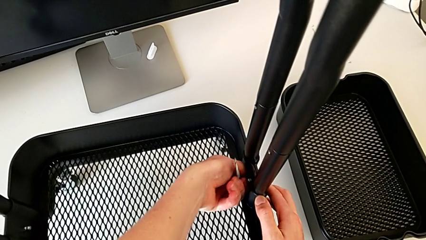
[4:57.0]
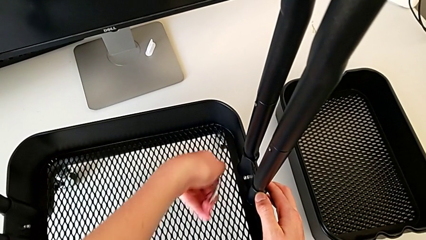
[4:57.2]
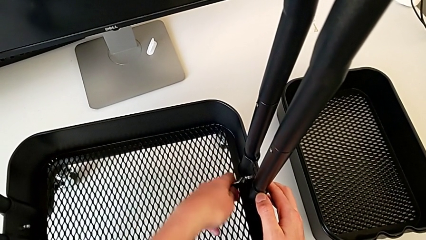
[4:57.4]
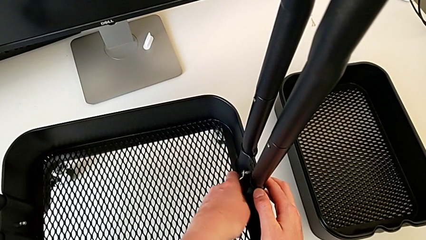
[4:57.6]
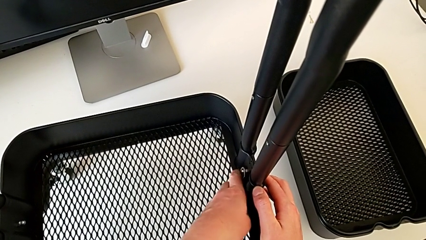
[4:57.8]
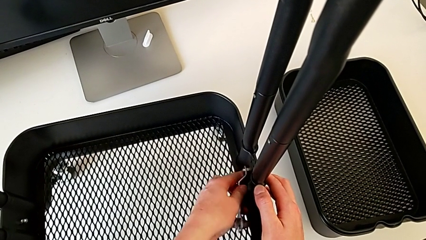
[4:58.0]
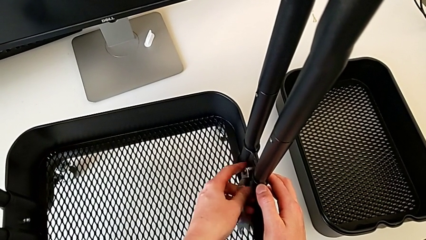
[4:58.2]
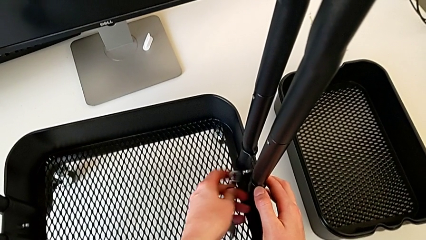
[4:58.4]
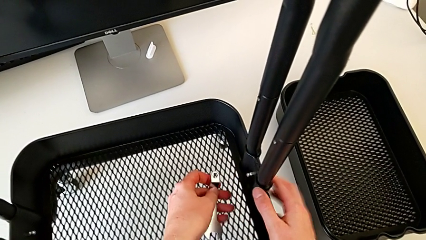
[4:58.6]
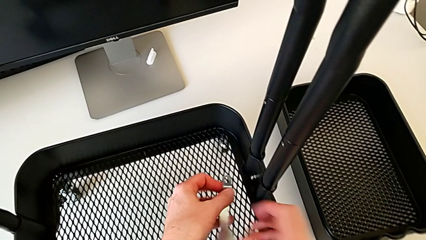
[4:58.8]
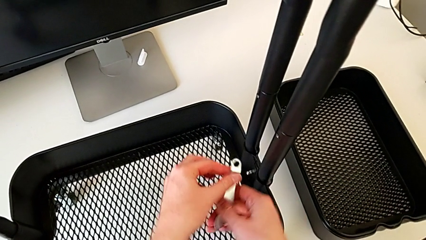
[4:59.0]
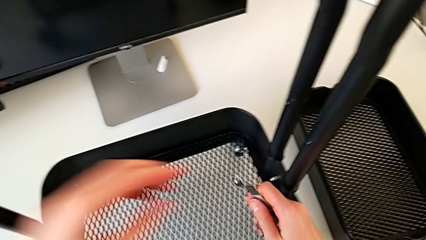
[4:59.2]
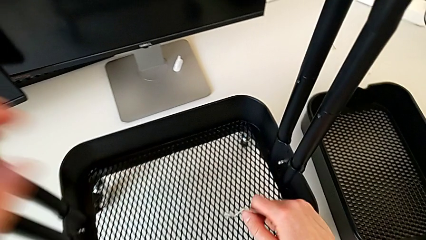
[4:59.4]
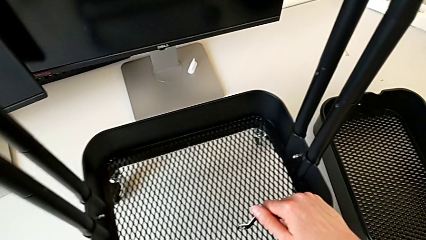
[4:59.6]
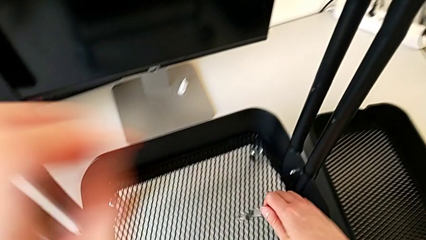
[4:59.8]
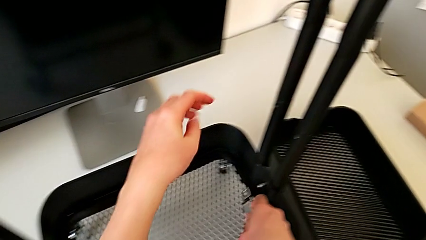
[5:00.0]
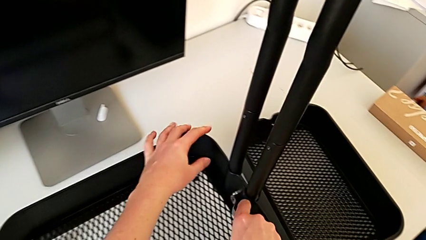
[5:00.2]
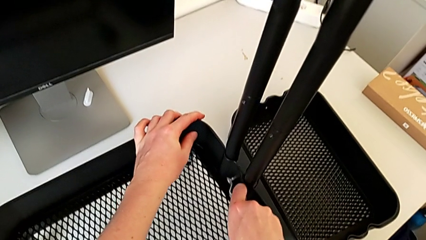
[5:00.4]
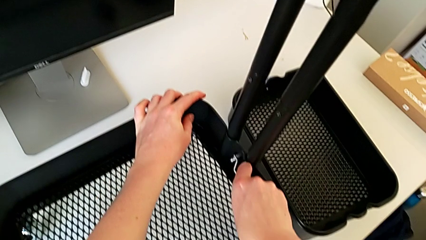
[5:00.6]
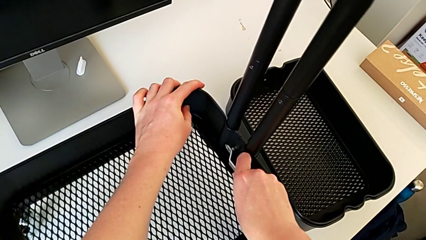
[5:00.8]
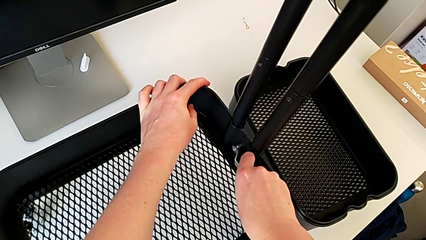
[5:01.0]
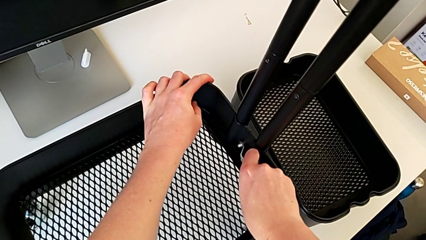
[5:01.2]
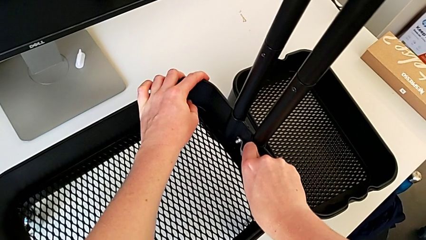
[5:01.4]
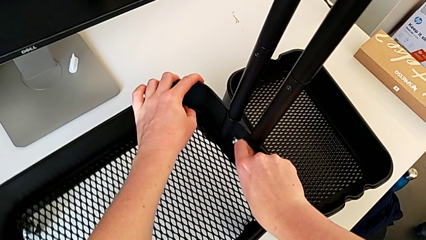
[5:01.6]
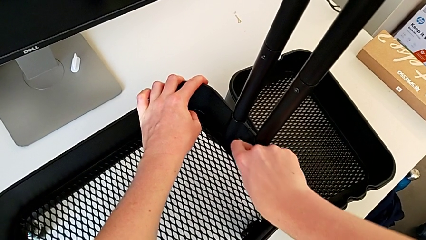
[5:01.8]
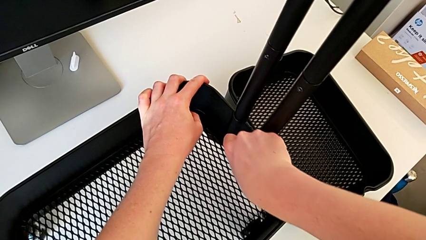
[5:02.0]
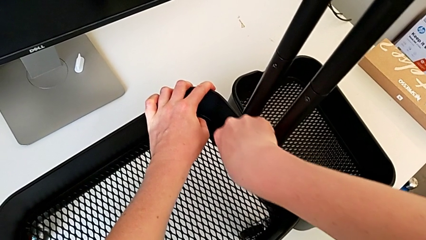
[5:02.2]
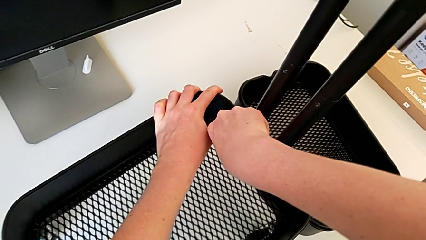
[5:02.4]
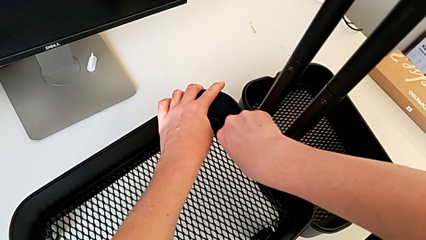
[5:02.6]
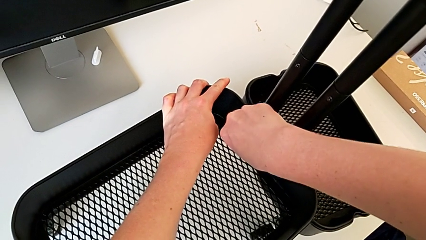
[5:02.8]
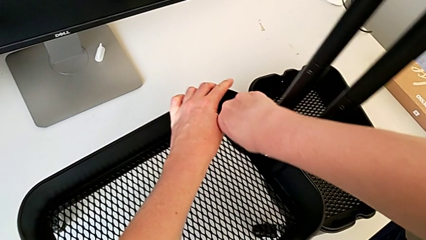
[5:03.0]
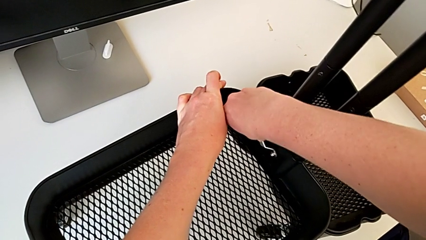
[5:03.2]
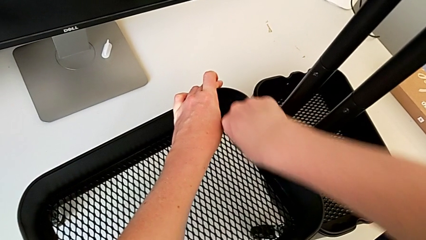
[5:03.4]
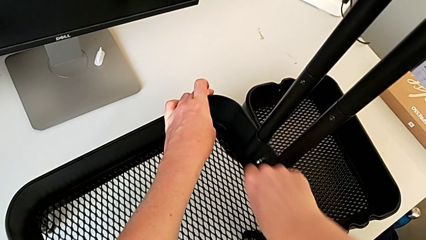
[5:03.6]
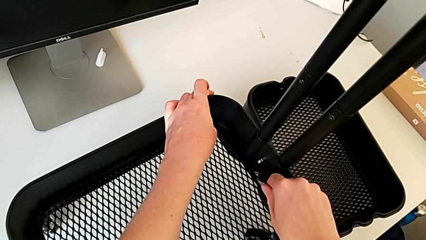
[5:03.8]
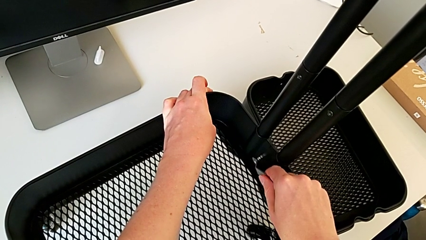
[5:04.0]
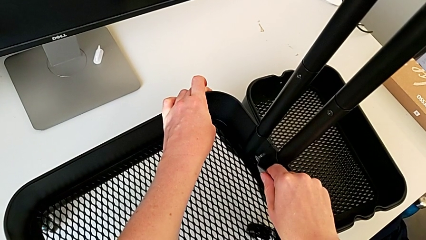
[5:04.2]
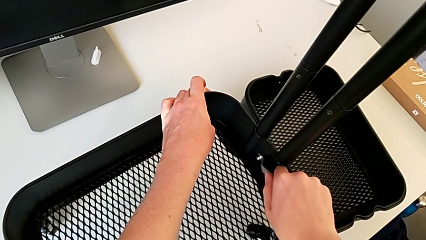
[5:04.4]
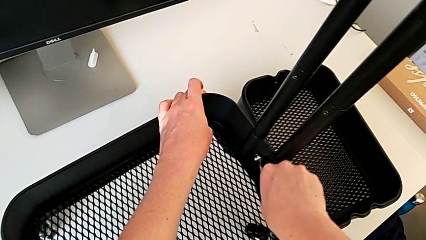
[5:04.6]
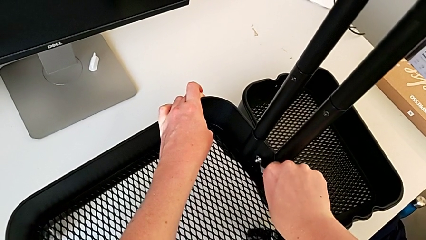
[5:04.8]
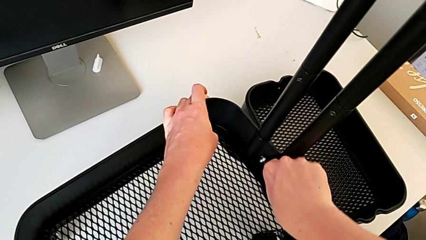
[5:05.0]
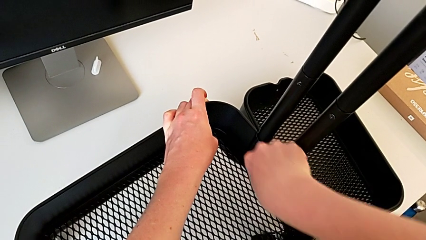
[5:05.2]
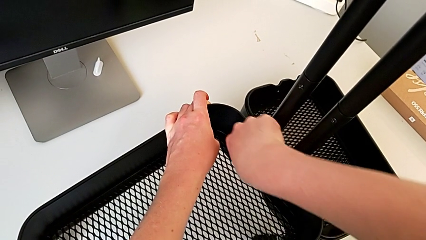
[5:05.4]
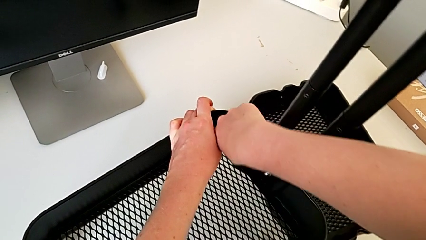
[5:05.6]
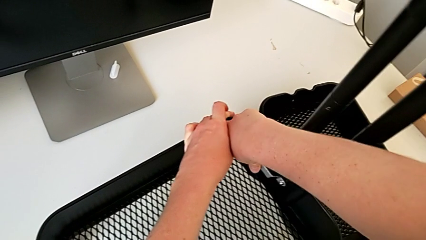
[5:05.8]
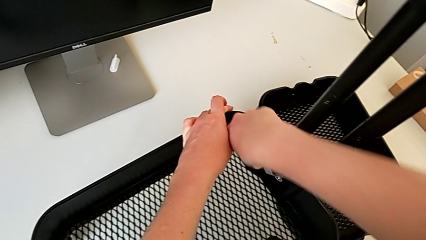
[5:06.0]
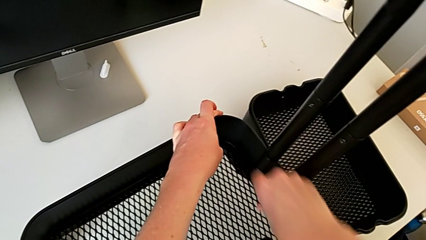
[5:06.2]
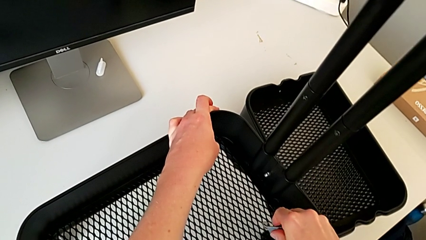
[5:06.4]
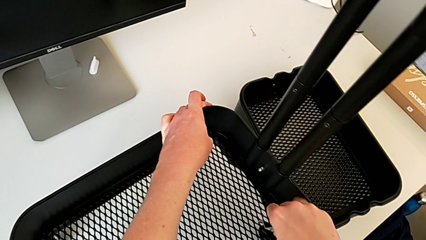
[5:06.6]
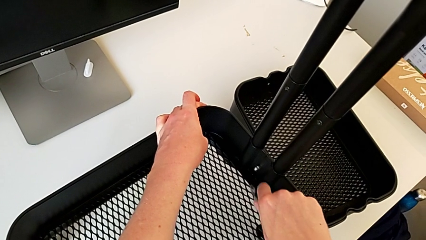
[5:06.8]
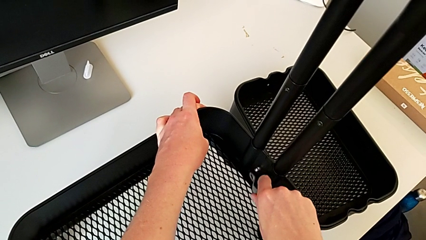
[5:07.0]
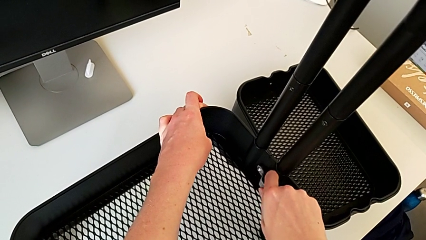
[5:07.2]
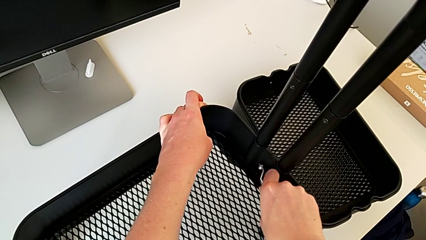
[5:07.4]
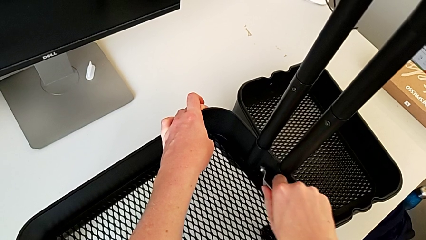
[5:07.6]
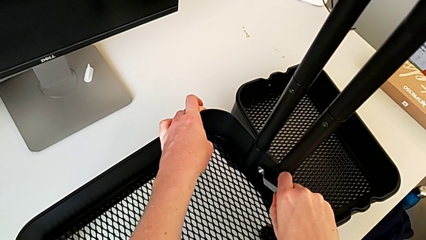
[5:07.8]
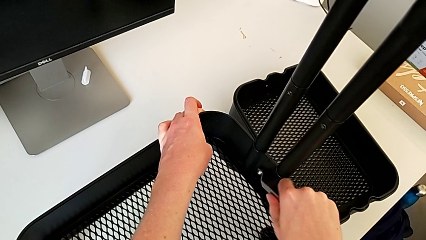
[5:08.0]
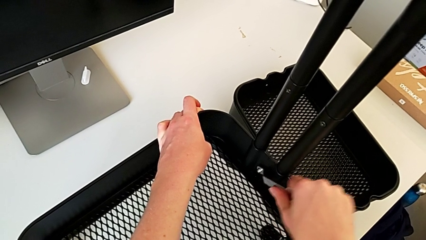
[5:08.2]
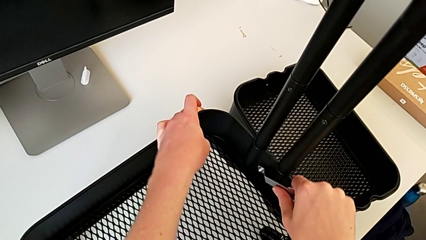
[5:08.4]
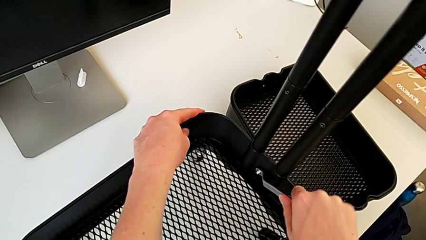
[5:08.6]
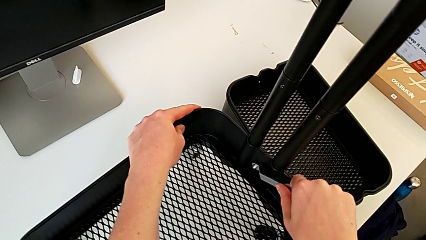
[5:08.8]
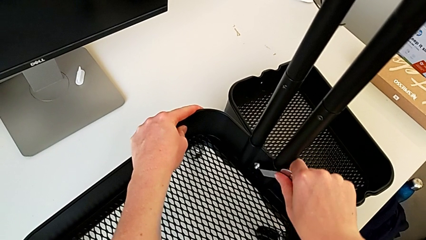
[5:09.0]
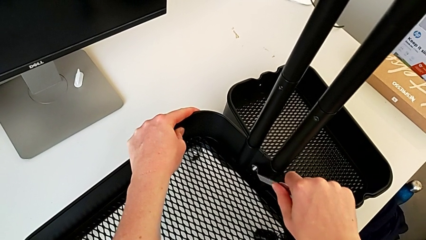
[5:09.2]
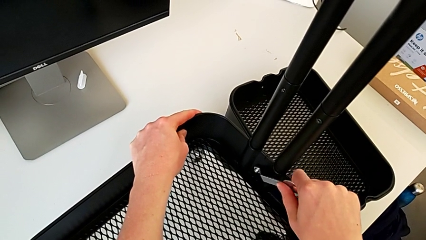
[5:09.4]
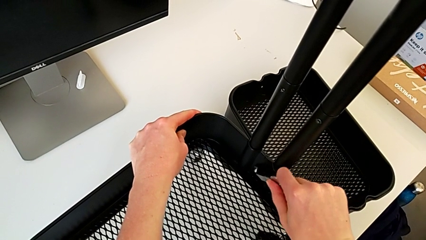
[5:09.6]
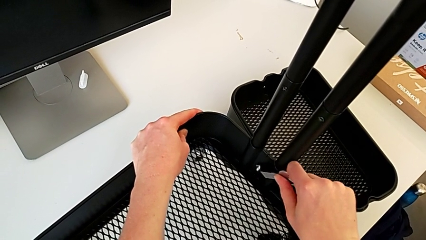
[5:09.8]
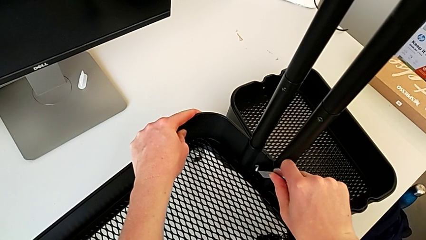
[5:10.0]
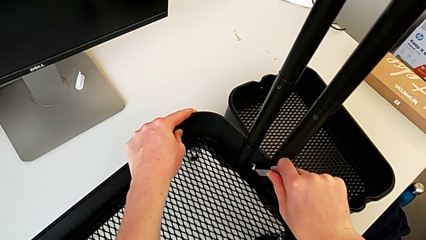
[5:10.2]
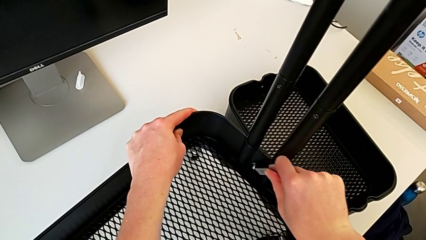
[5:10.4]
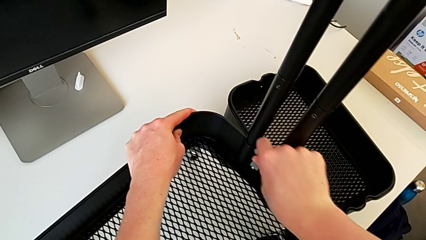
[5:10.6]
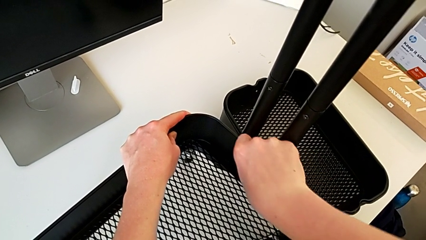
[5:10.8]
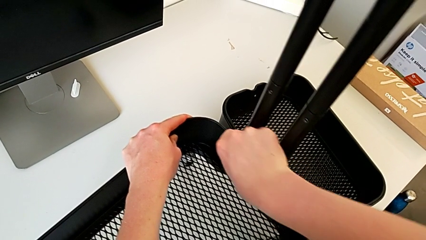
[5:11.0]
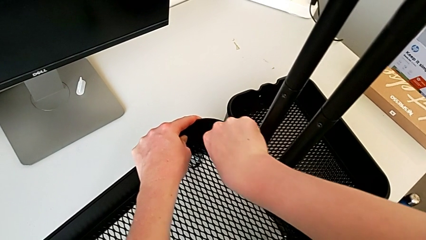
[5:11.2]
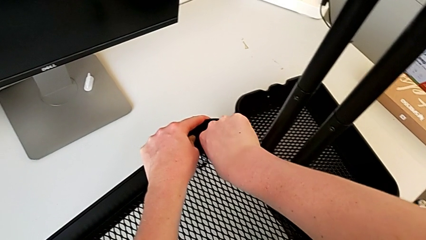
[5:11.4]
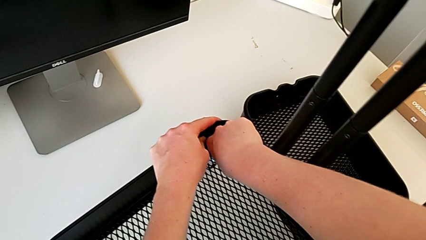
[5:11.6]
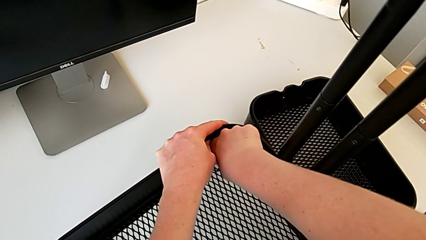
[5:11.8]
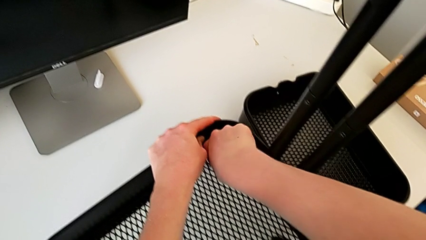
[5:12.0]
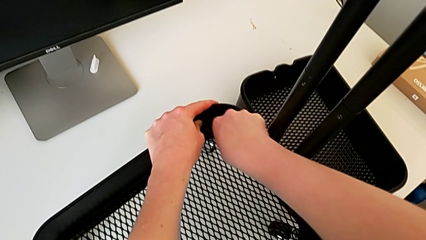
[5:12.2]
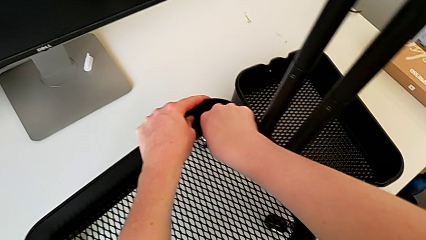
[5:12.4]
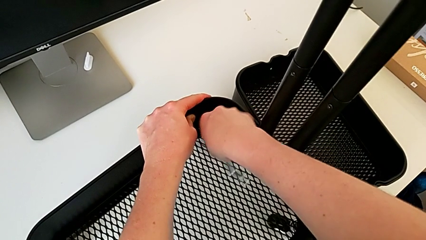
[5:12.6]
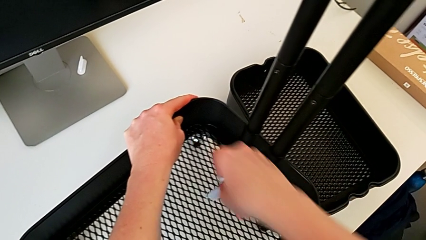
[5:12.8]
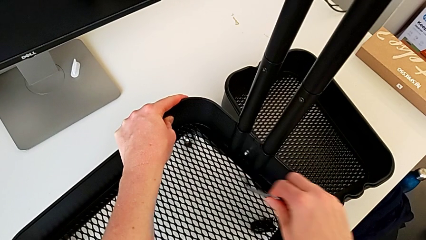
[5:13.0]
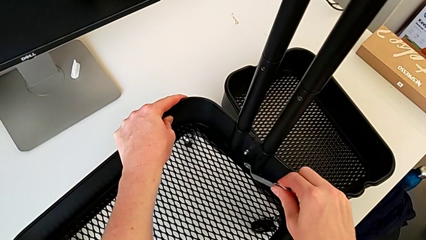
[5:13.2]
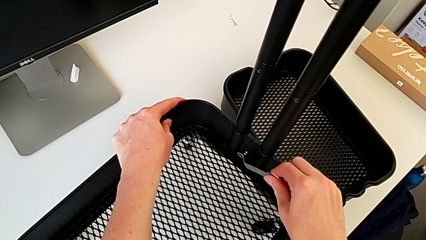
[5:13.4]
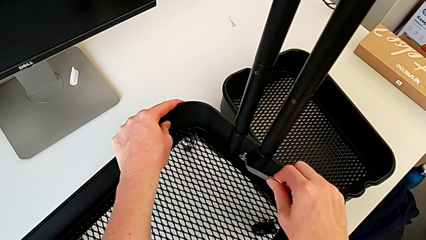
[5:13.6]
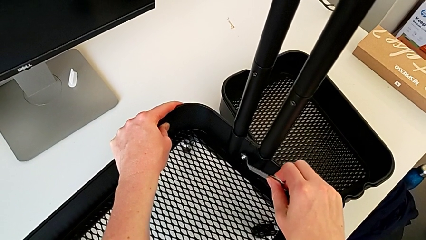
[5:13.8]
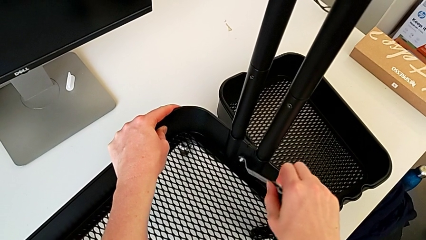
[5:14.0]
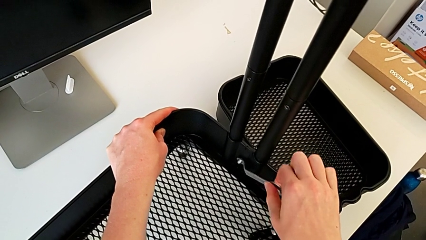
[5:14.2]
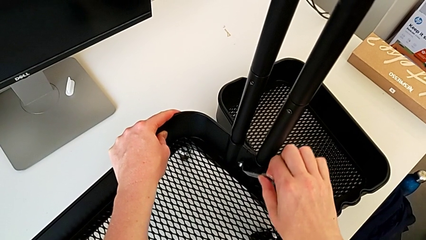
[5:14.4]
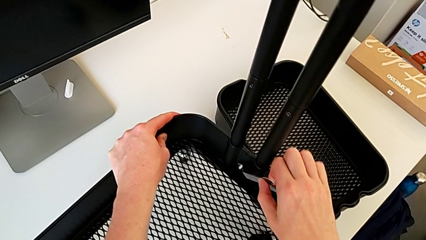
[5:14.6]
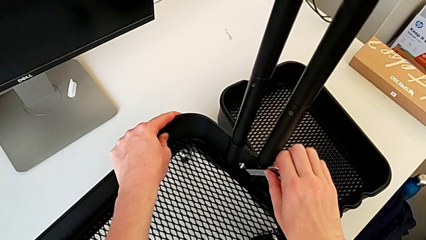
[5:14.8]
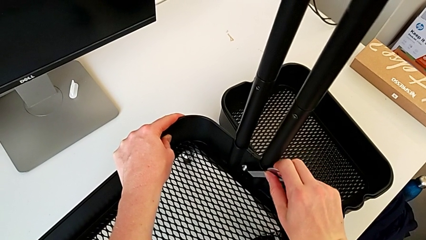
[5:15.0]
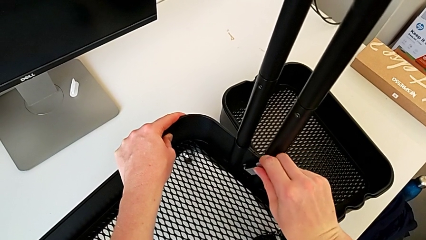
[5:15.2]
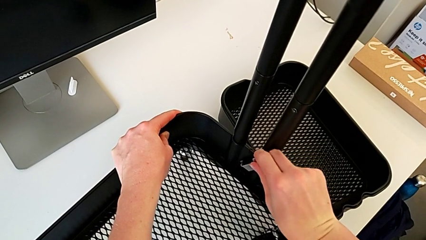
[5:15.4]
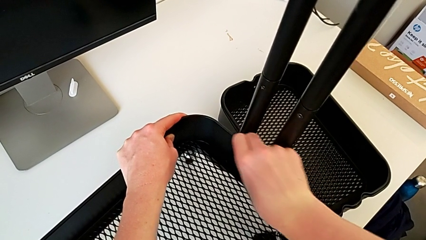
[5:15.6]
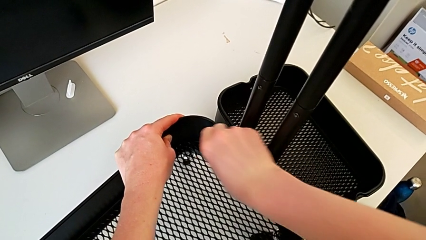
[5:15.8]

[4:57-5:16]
The camera wearer is disassembling the bottom tray. They keep unscrewing the fifth hexagon cap nut.
